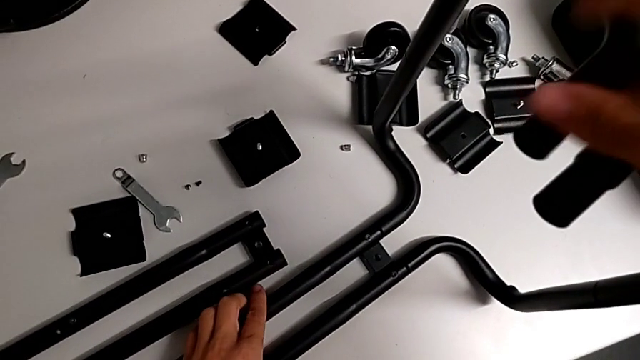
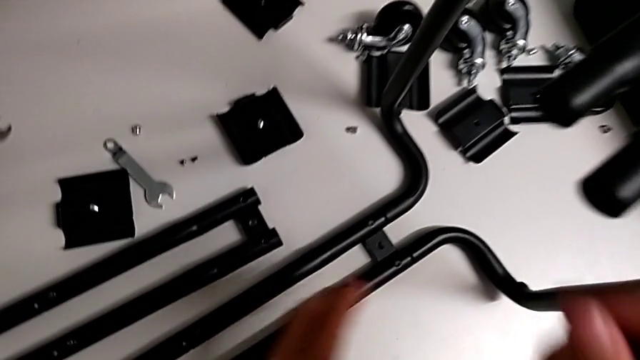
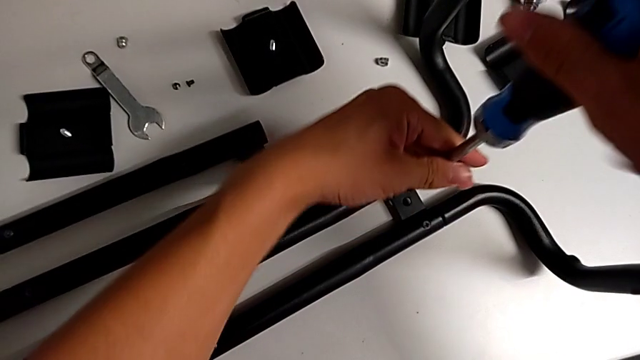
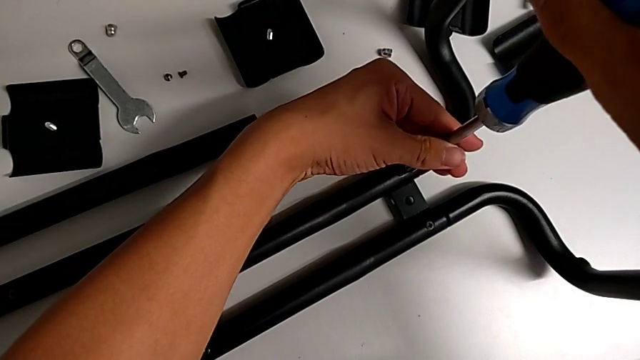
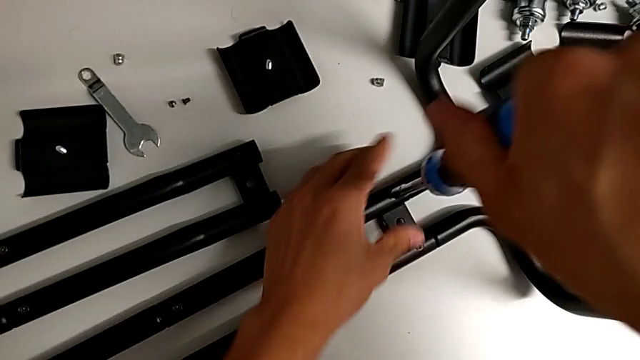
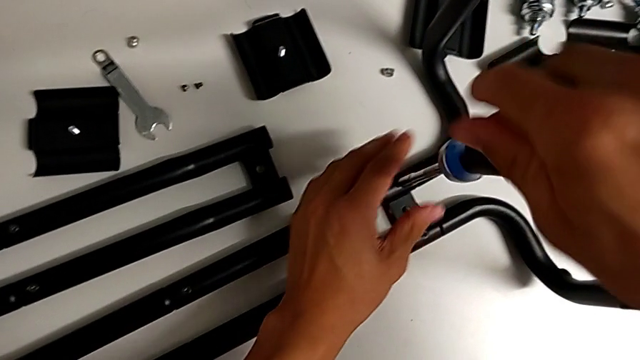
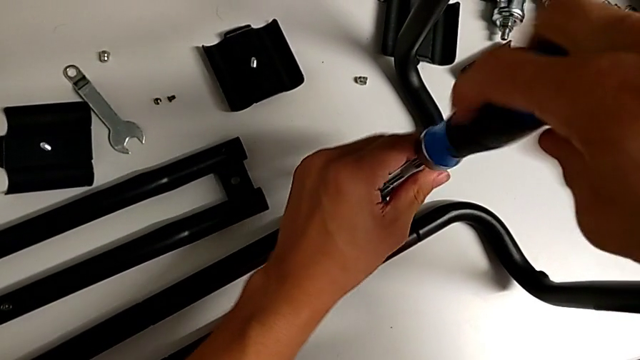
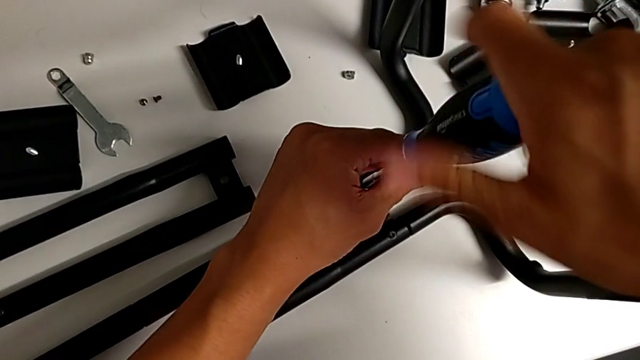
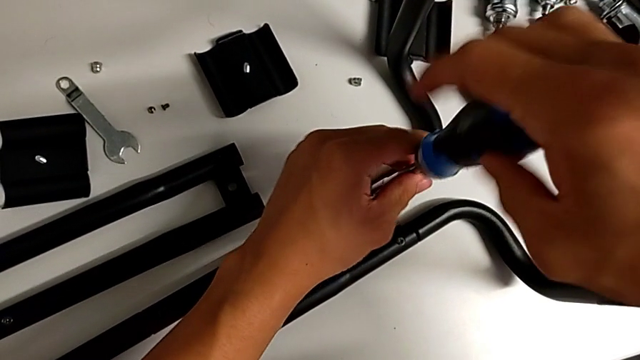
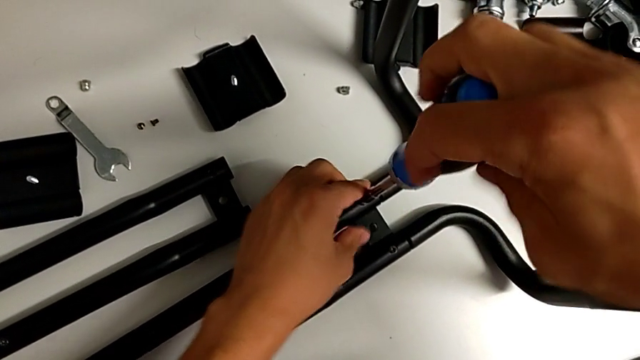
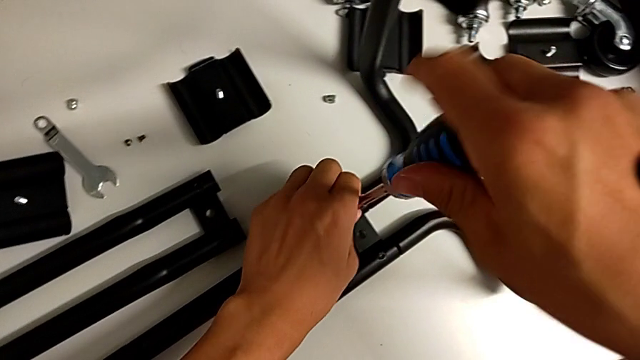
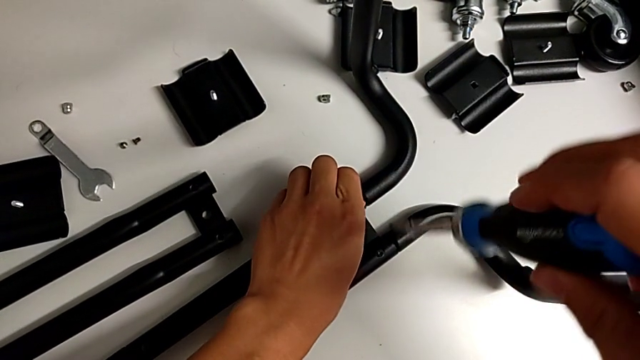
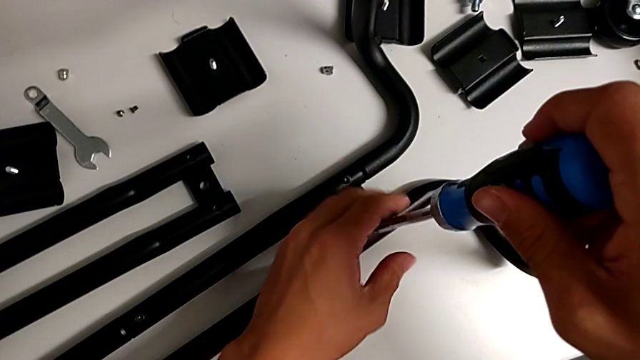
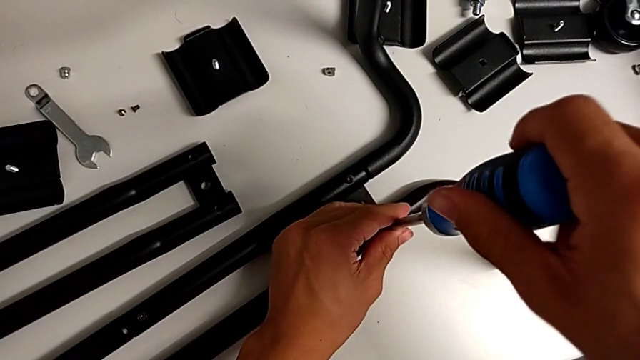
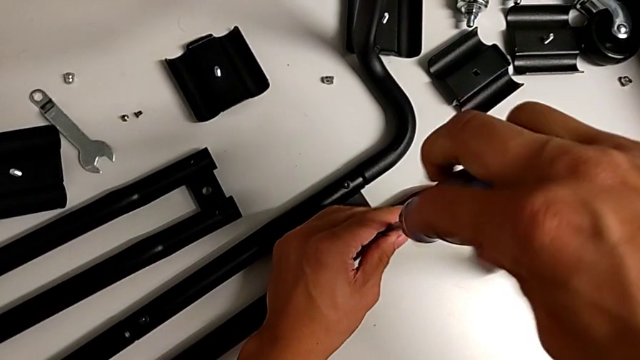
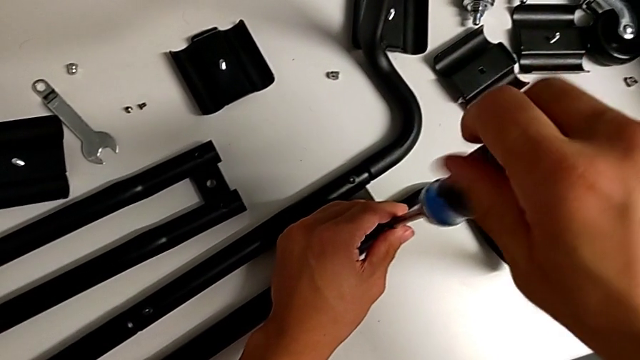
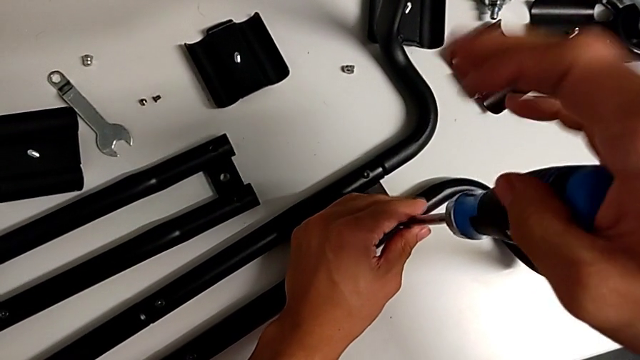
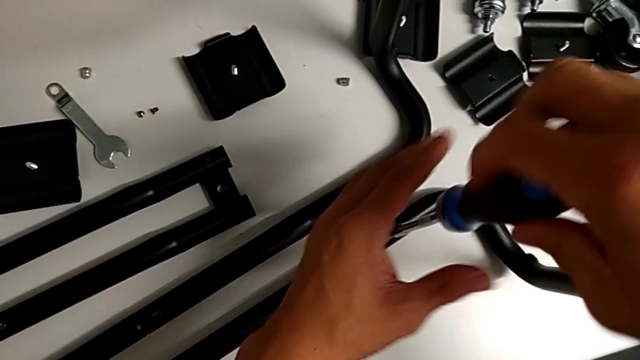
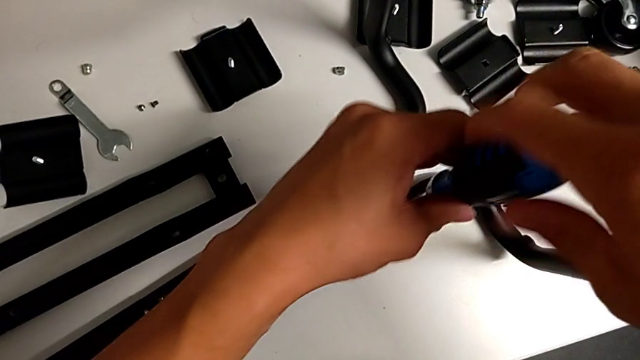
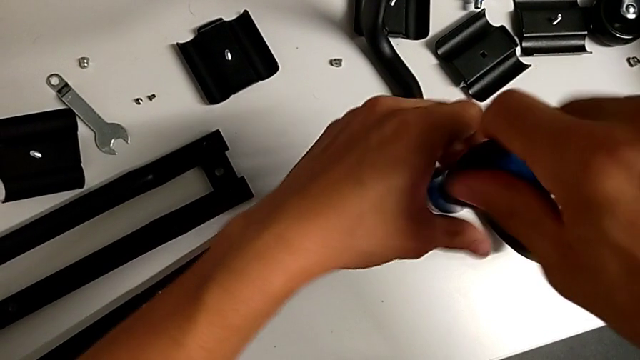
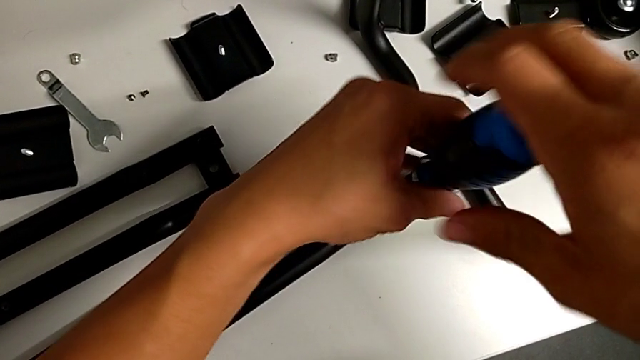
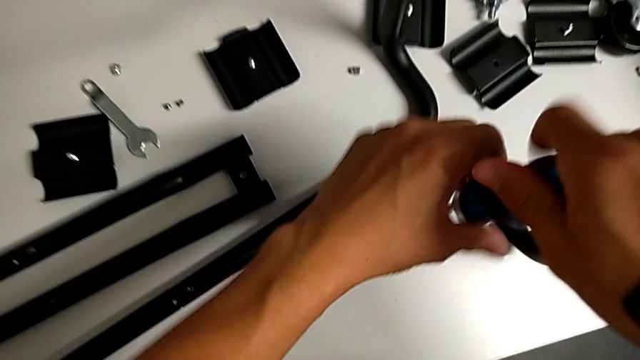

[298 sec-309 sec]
The camera wearer is unscrewing the bottom screws from the sidebars. They insert the screwdriver, unscrew the screw, grab the screw, unscrew the screw and drop the screw.

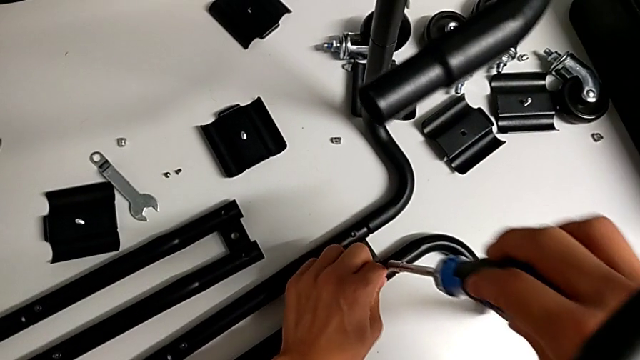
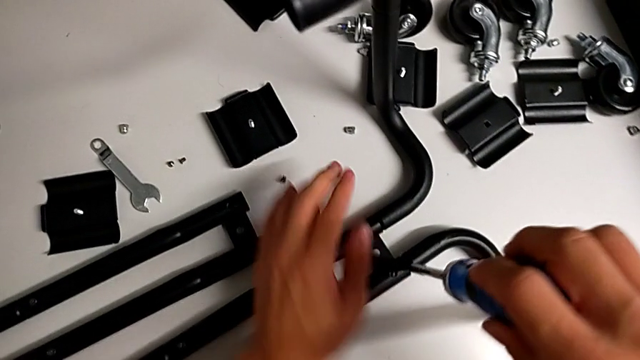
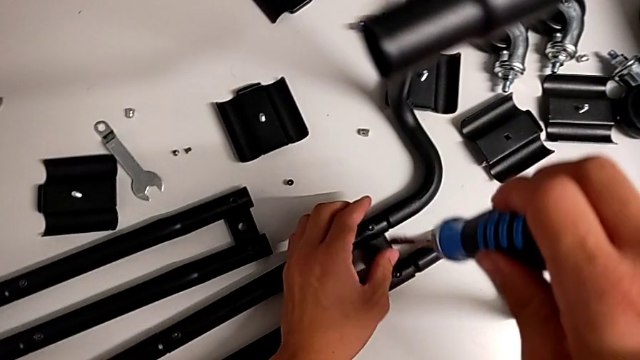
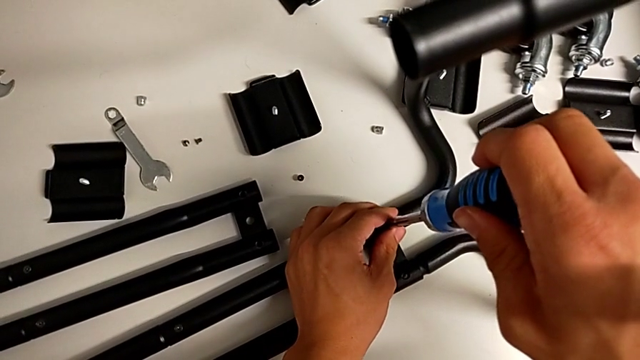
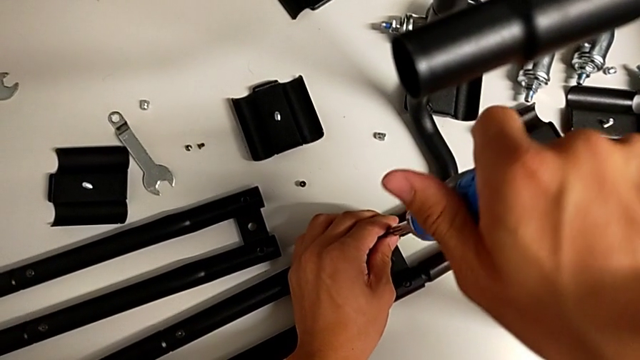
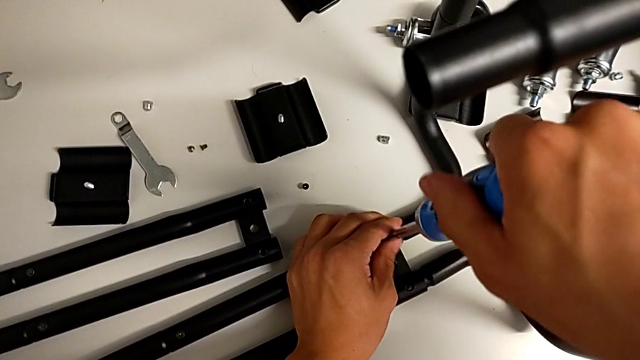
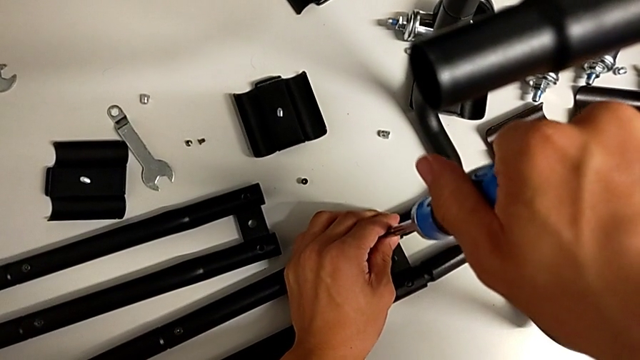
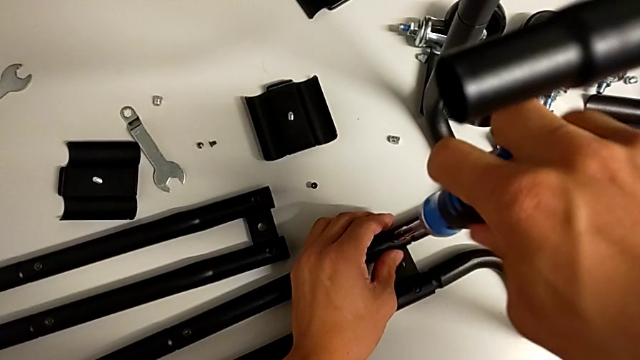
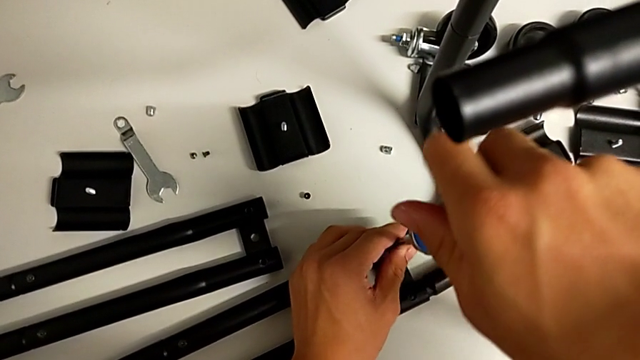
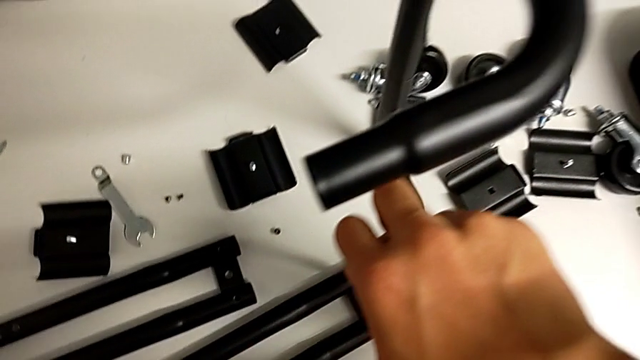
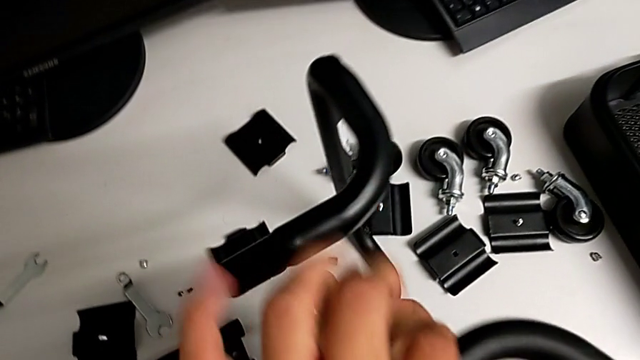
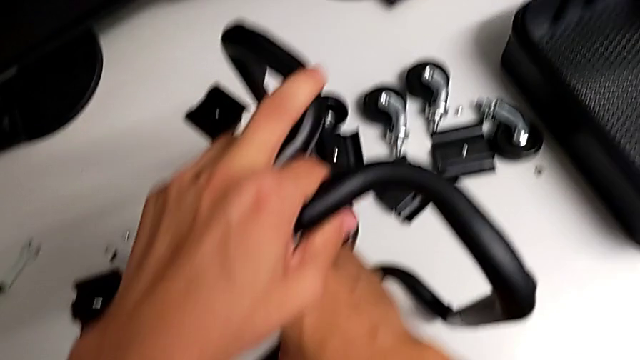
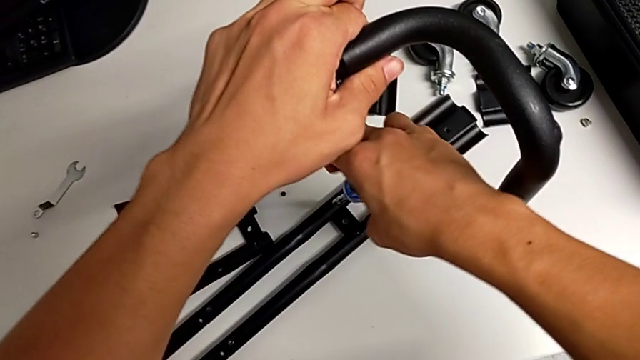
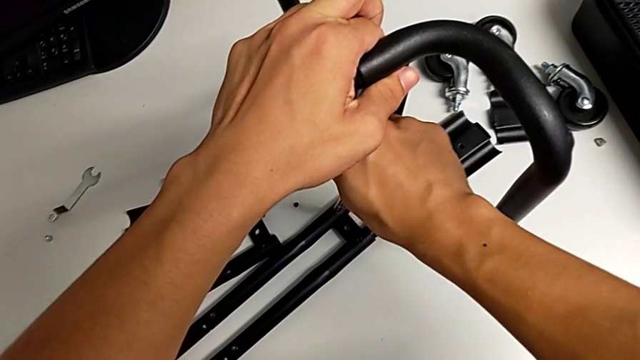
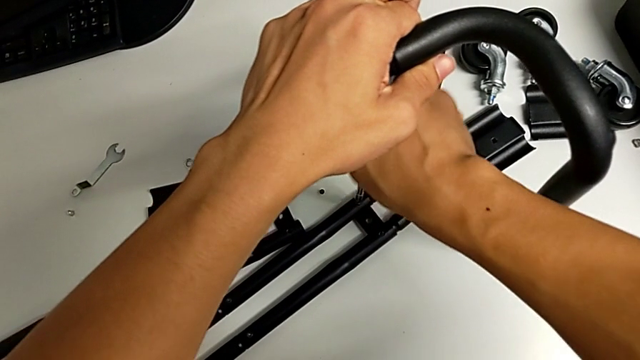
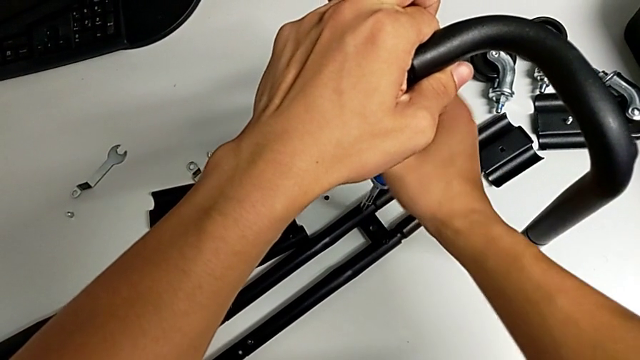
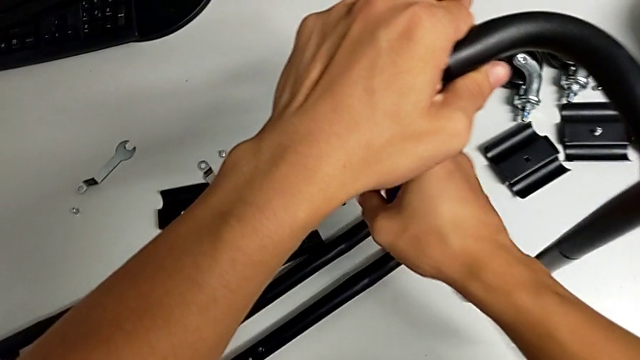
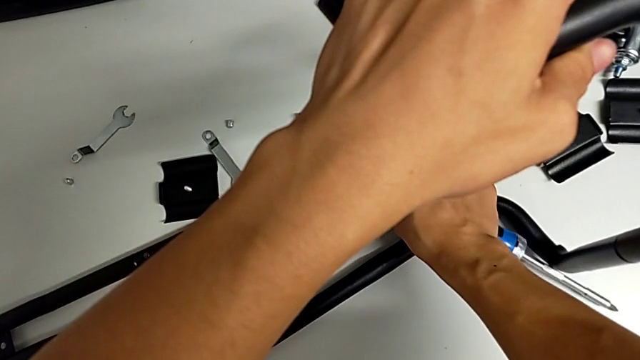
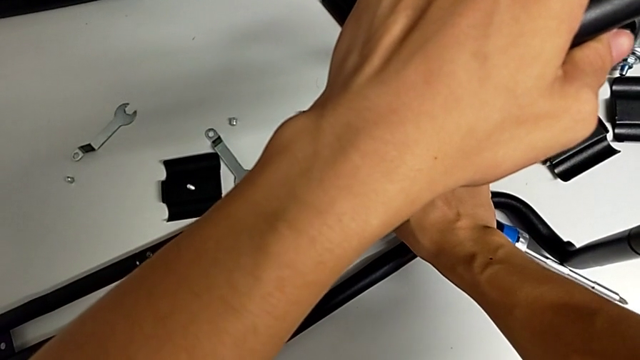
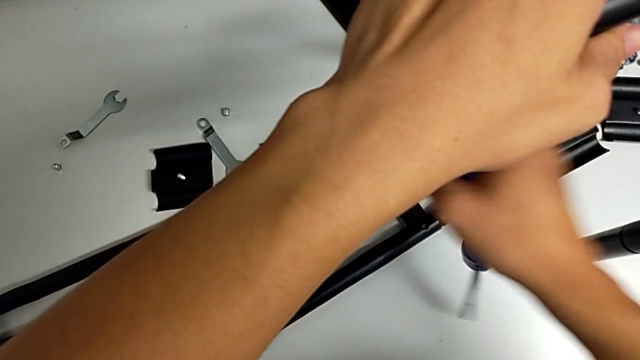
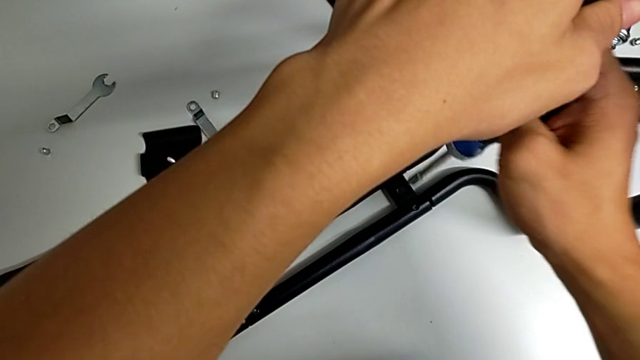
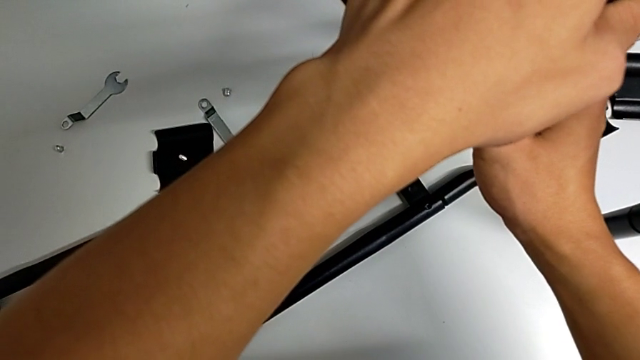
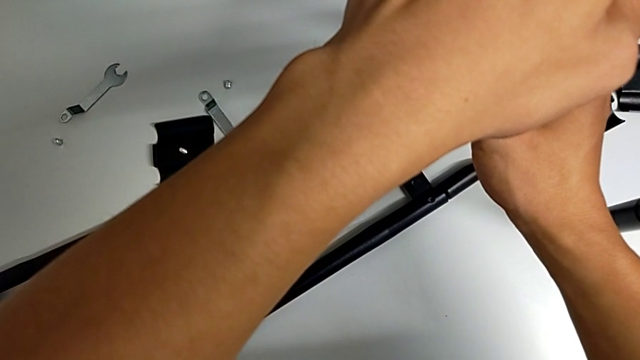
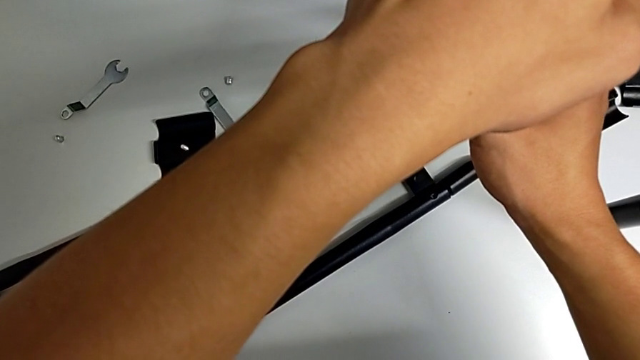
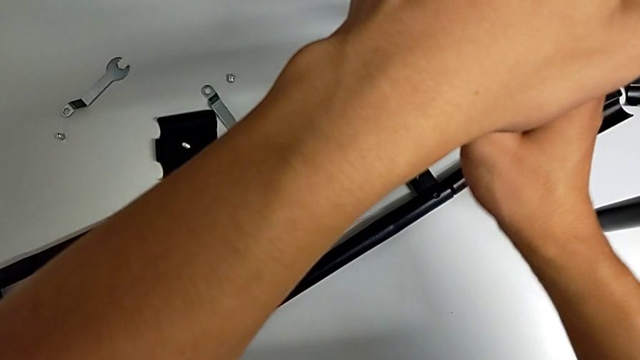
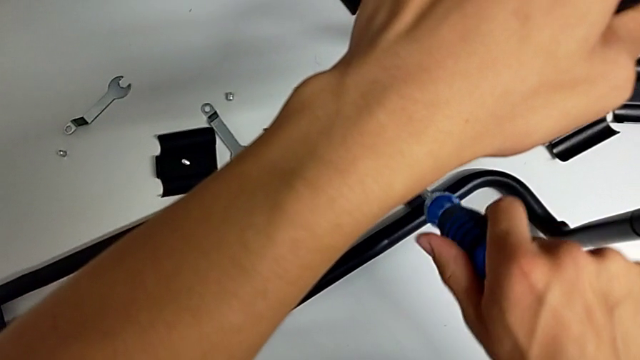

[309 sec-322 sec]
The camera wearer is unscrewing the bottom screws from the sidebars. They insert the screwdriver, grab the leg, unscrew the screw, touch the screw, insert the screwdriver and unscrew the screw.
